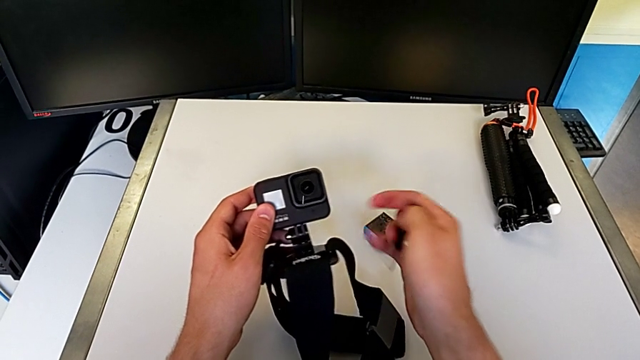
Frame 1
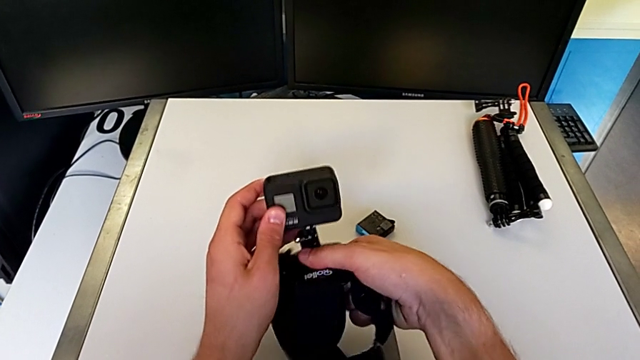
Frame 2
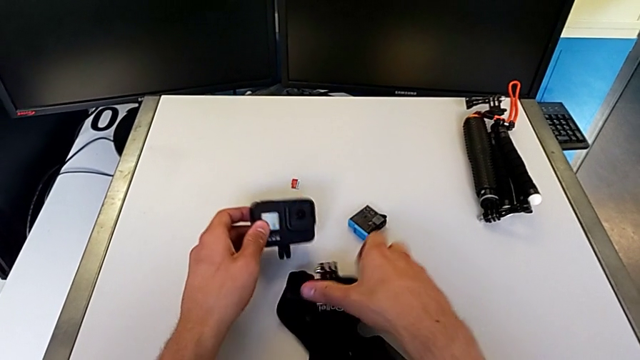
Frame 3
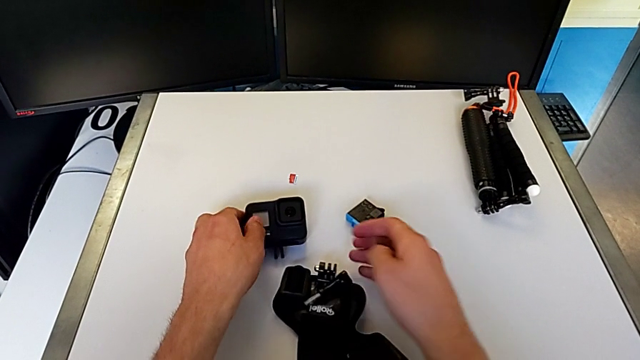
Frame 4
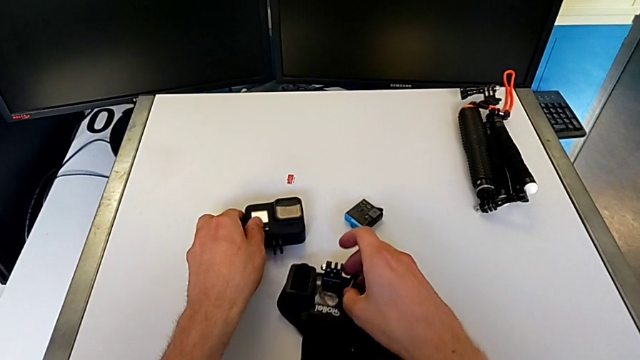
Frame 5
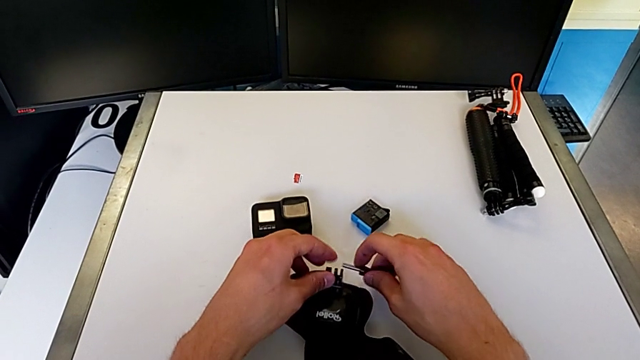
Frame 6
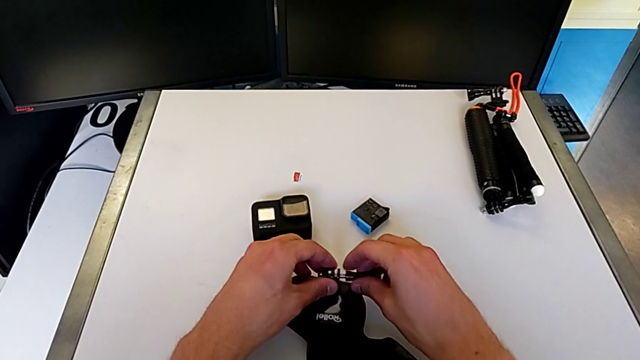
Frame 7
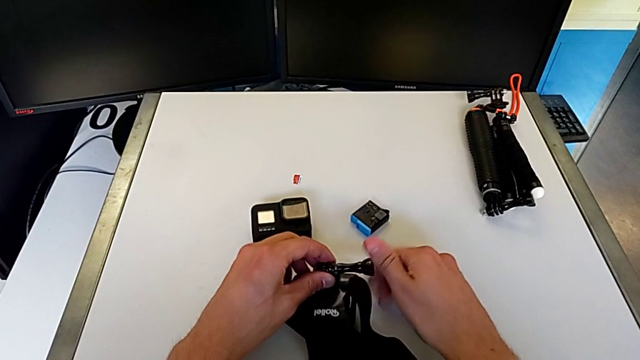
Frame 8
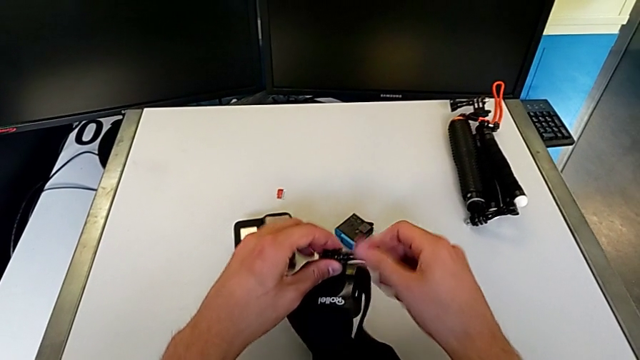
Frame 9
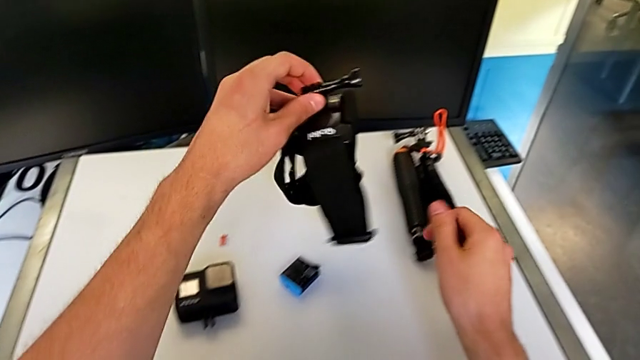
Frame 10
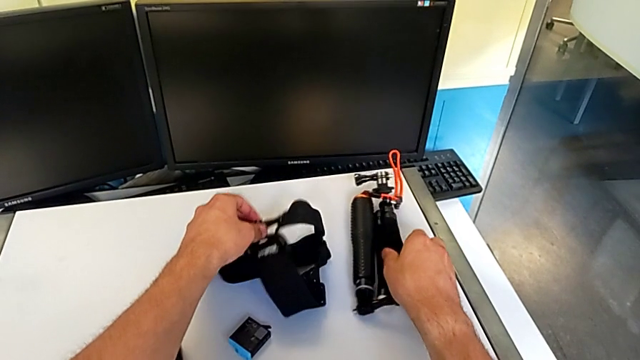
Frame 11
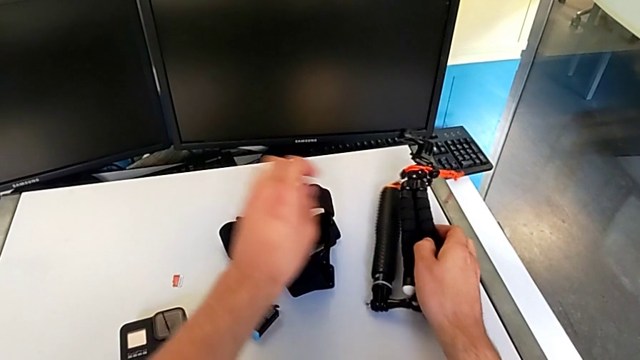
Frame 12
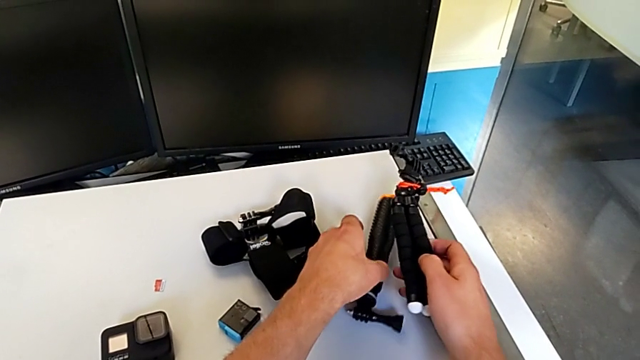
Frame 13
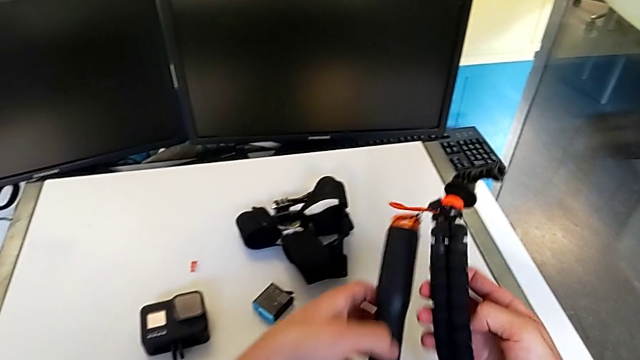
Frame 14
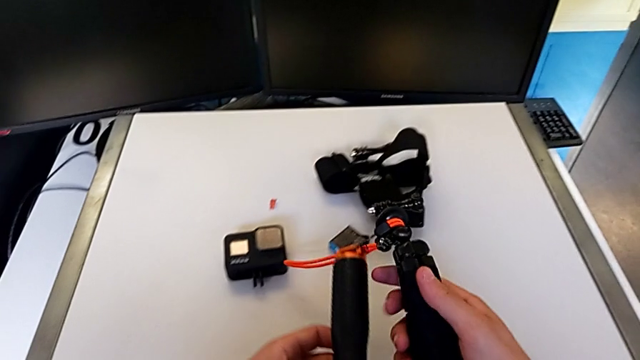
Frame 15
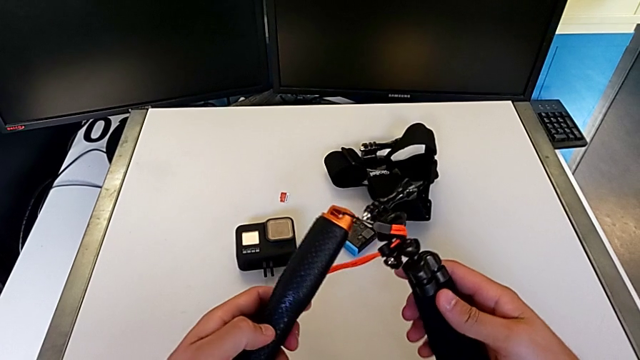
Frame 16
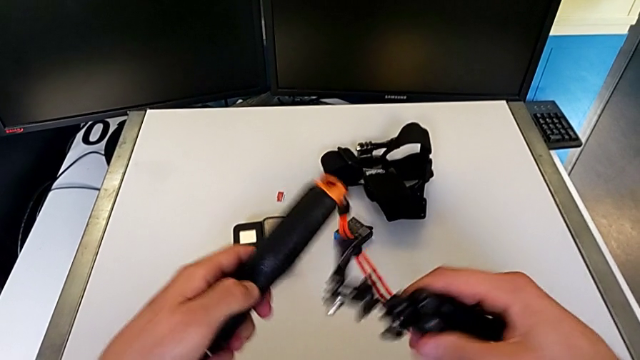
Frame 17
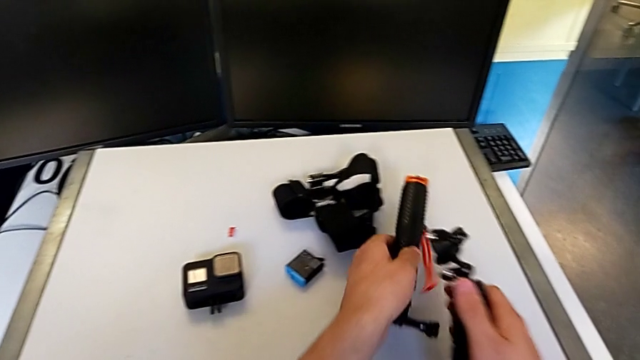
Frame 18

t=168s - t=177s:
The camera wearer is changing the GoPro from the strap to the tripod. They keep disassembling the GoPro, grab the tripod and begin to assemble the GoPro.

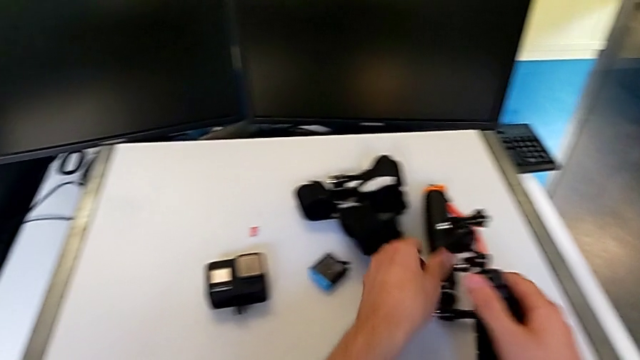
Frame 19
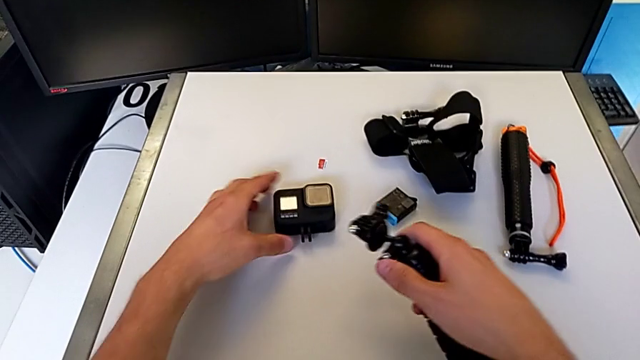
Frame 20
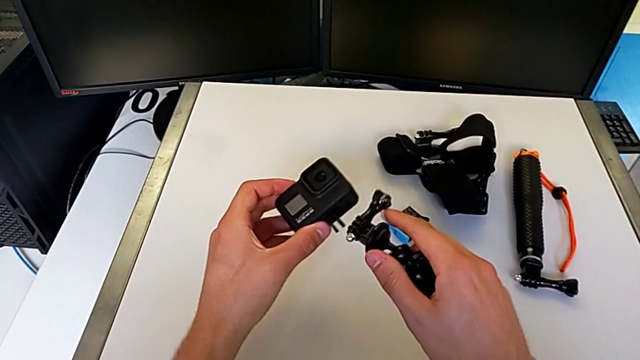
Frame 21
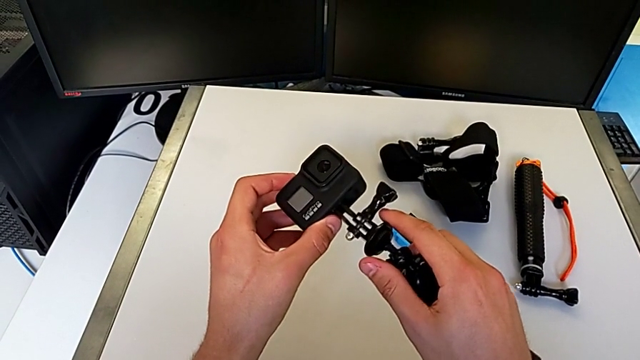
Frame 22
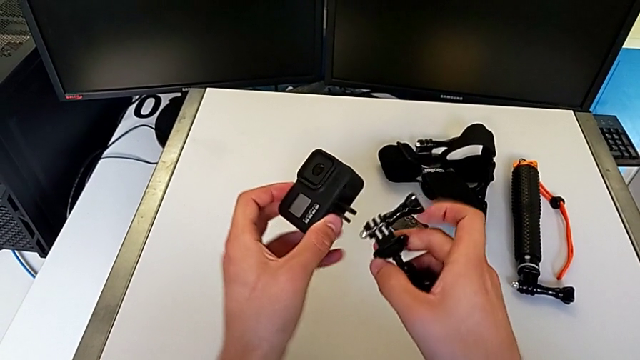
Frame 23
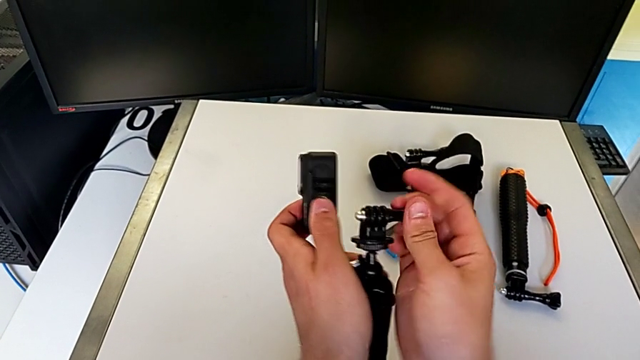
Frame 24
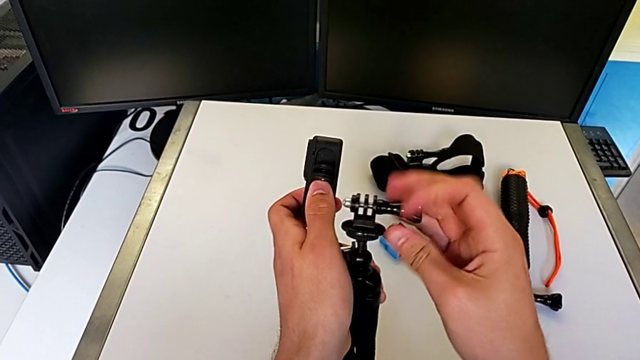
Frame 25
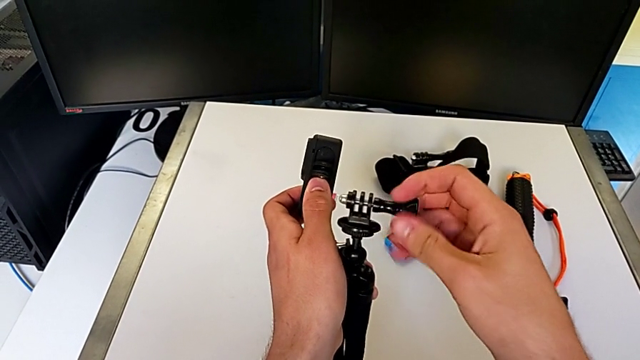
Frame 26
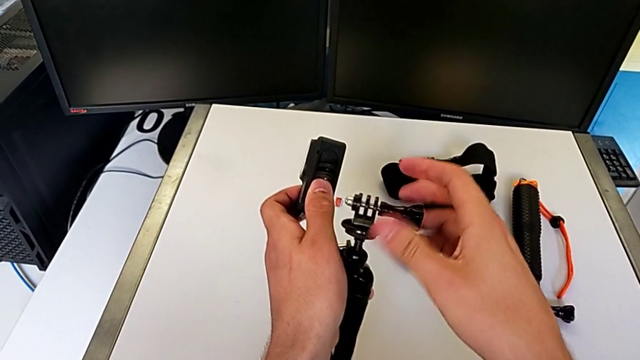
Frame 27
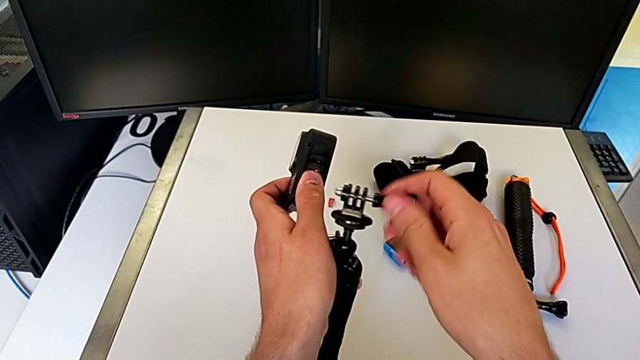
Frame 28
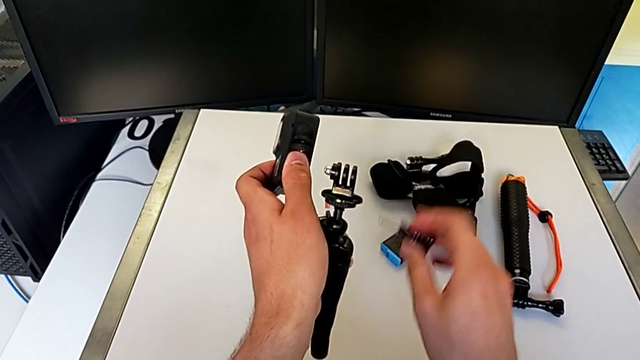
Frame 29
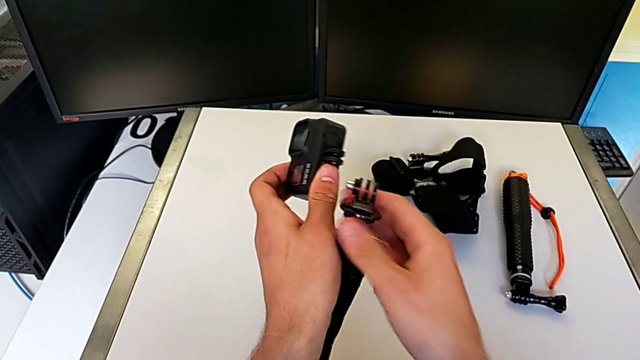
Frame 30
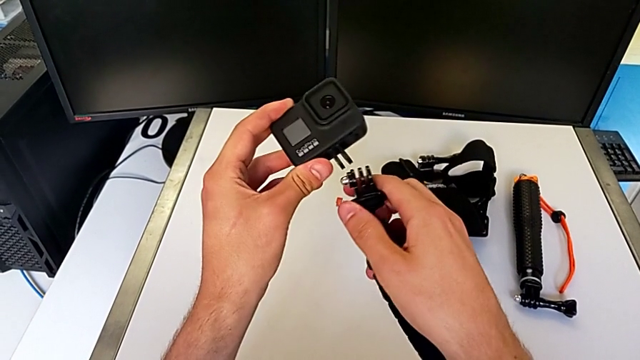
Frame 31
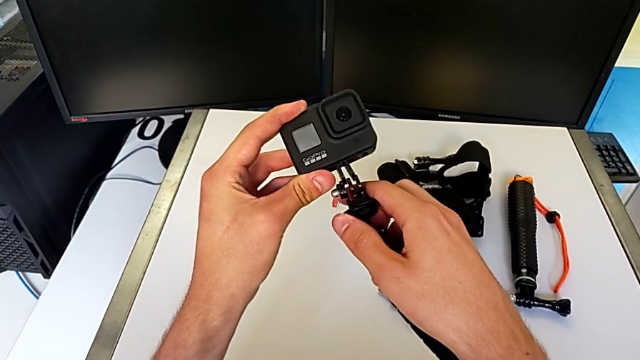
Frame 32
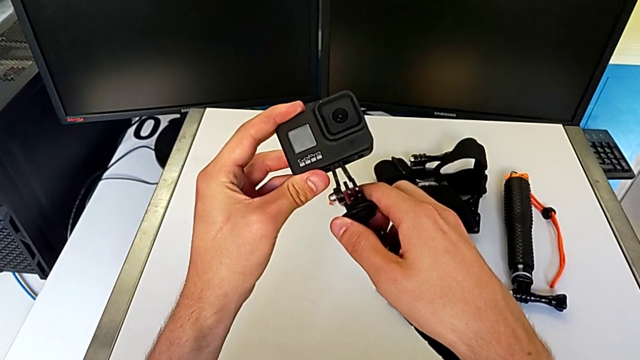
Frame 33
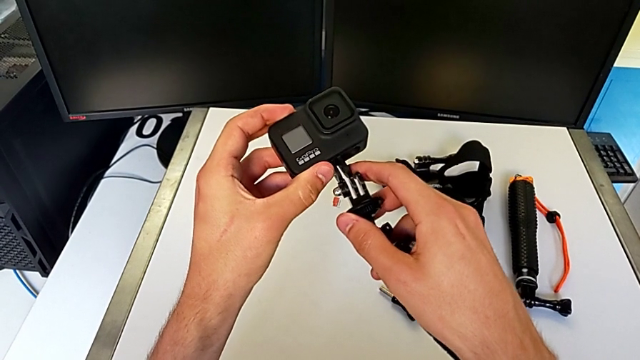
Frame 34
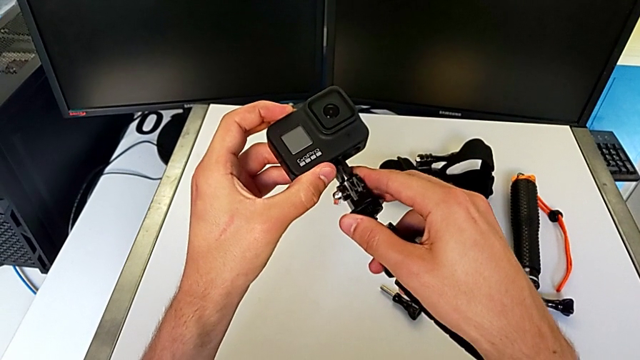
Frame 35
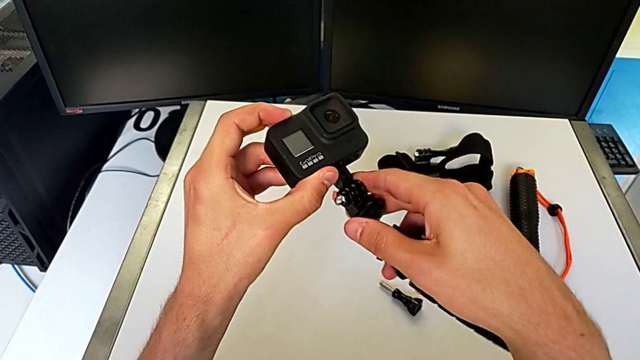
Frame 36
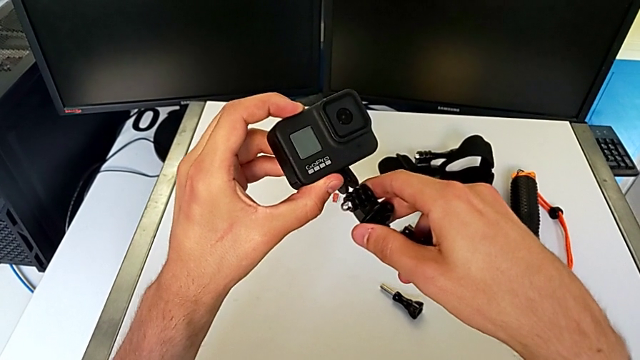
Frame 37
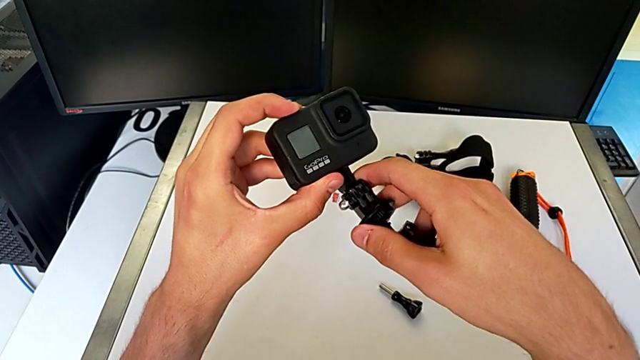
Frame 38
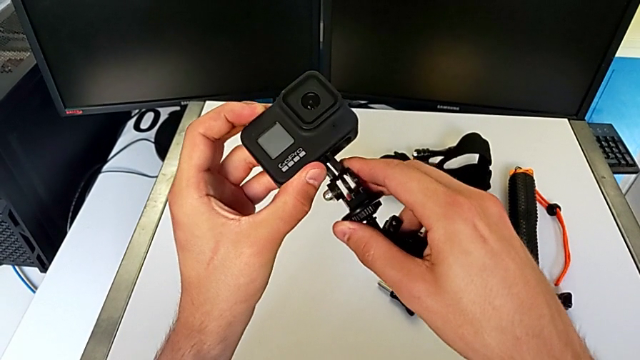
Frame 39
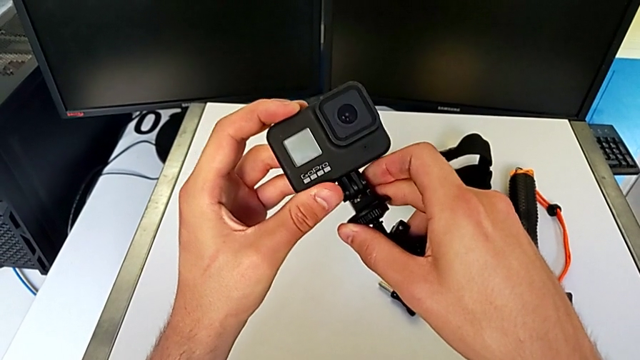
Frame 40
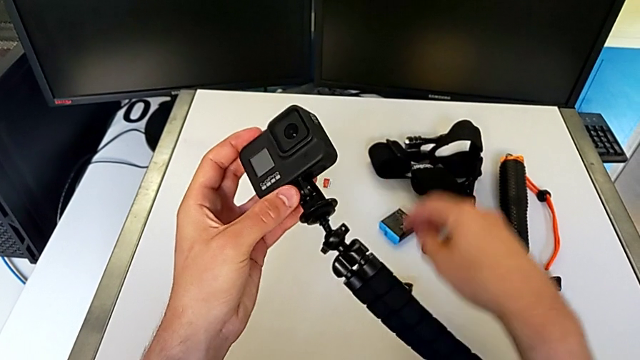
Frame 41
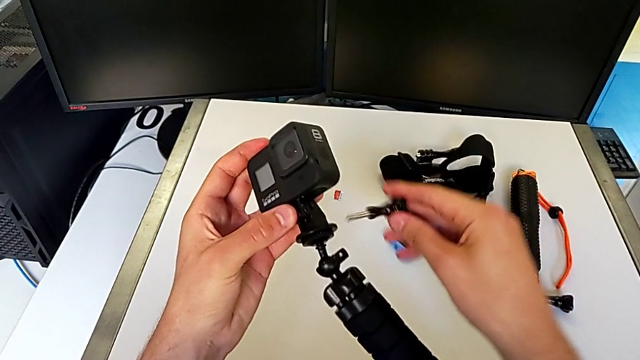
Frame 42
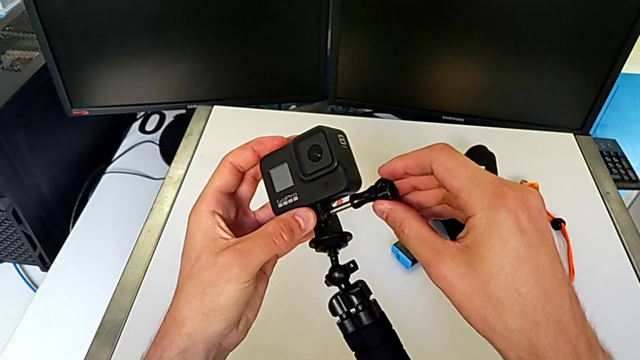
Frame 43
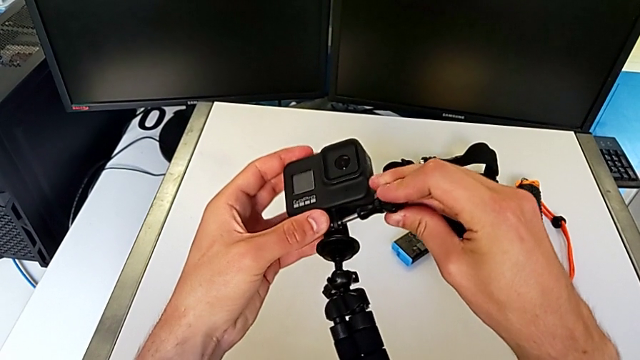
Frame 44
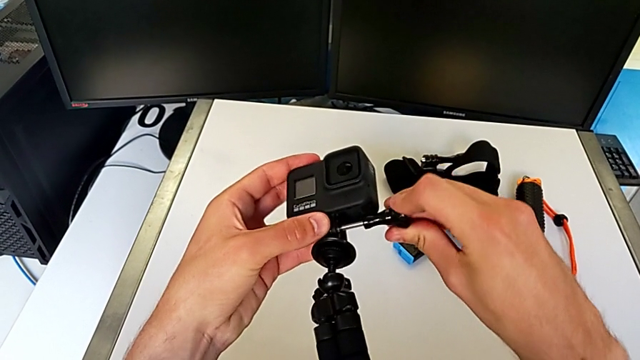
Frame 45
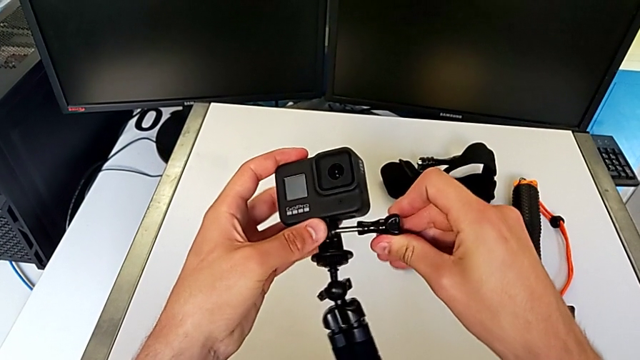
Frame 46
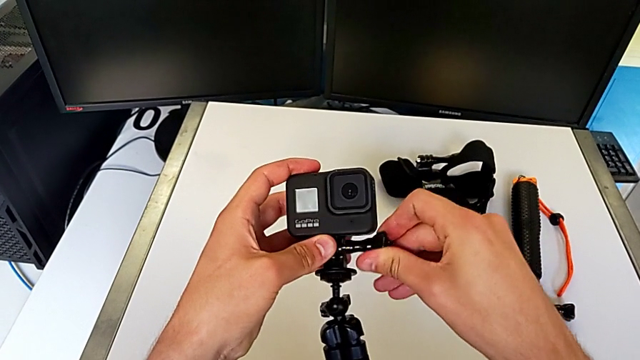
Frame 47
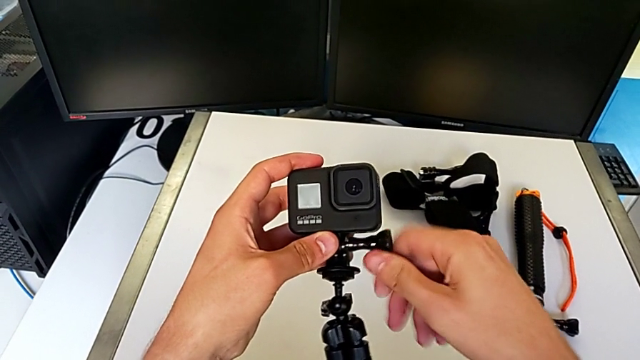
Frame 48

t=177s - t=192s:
The camera wearer is changing the GoPro from the strap to the tripod. They keep assembling the GoPro.
